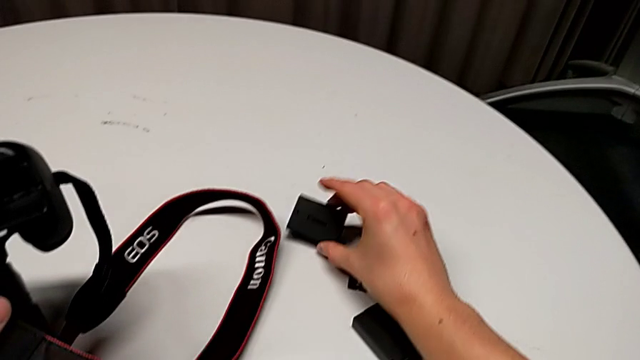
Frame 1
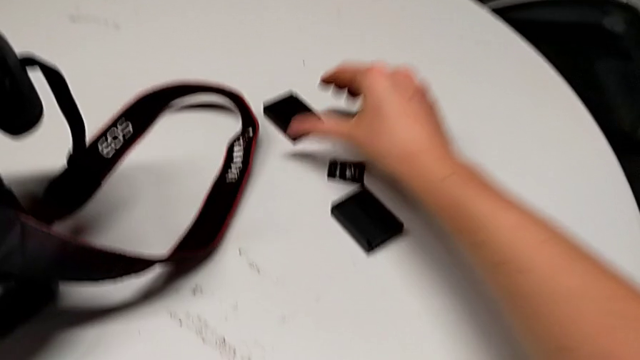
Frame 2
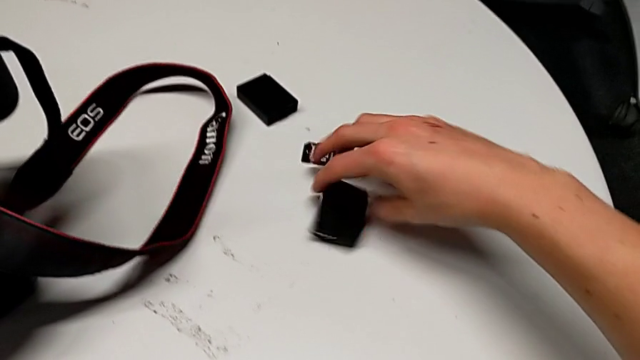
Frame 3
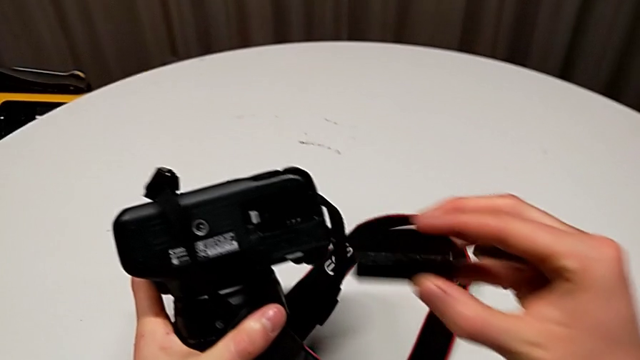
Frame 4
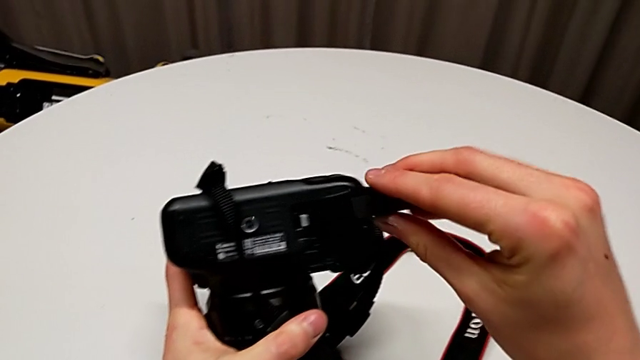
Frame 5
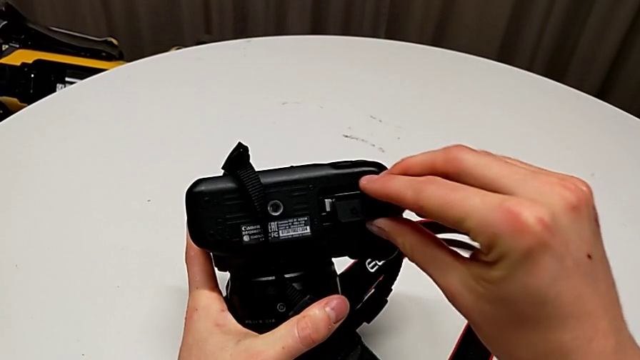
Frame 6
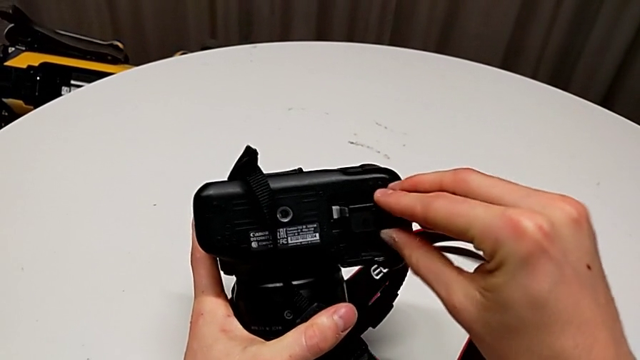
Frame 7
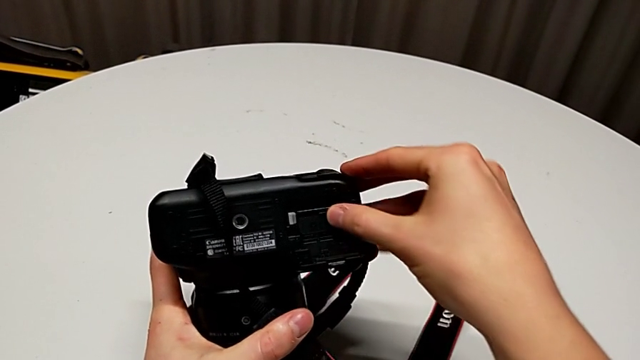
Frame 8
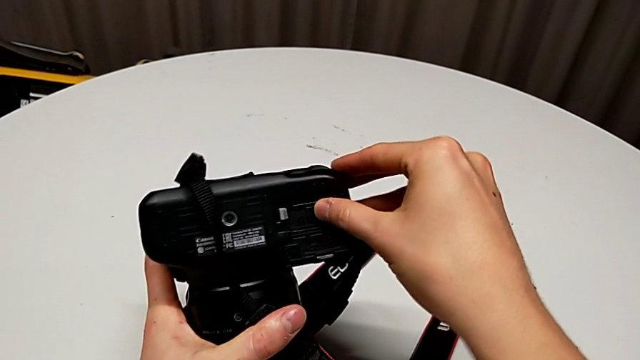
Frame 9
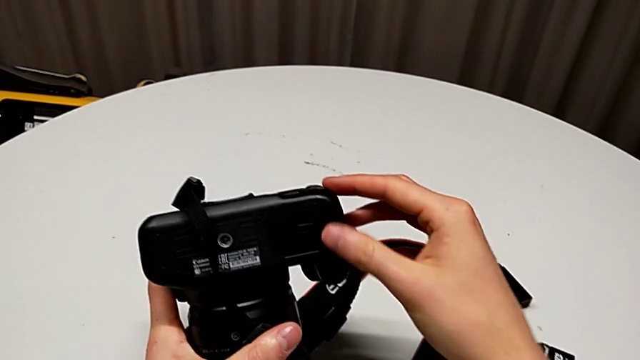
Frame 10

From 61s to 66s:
The camera wearer is changing the battery of their DSLR. They grab the new battery, lift it, insert it and close the battery door.

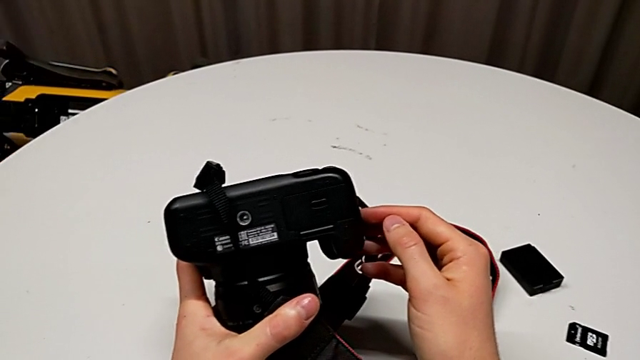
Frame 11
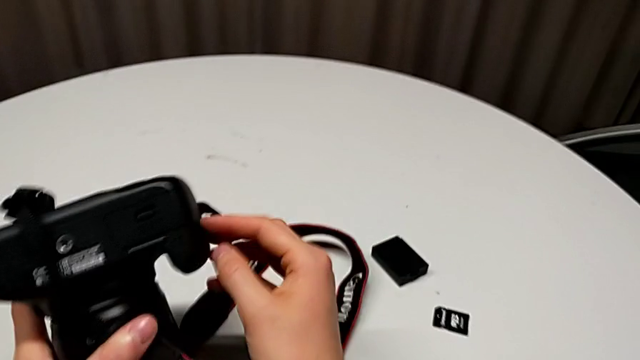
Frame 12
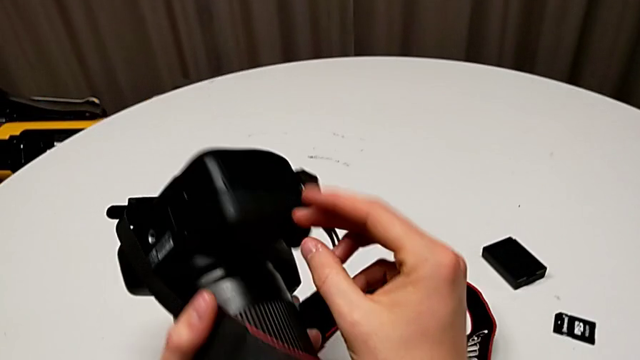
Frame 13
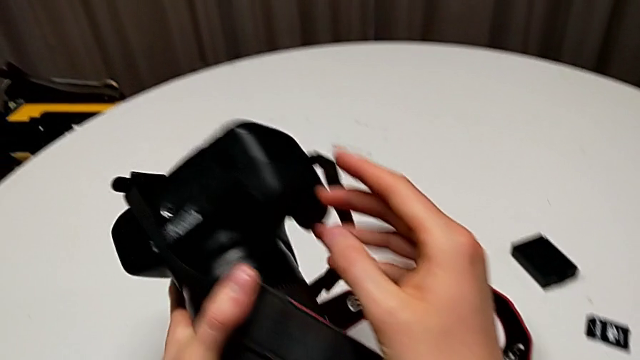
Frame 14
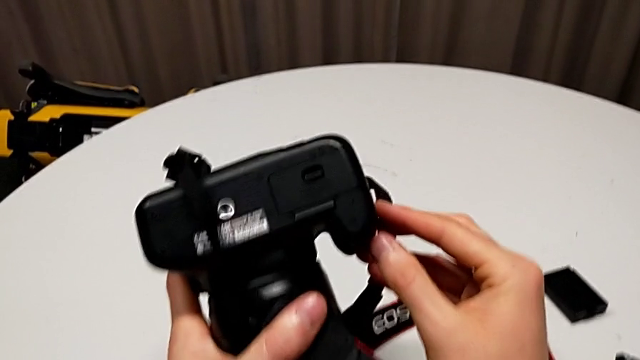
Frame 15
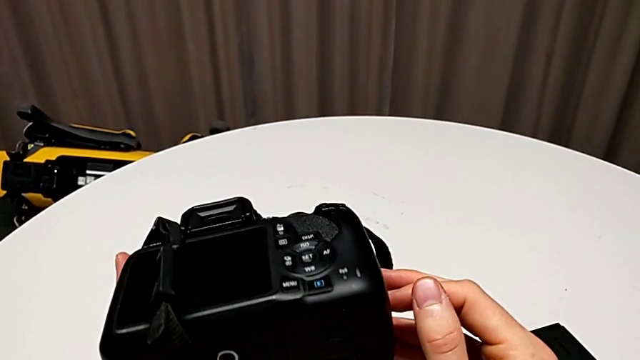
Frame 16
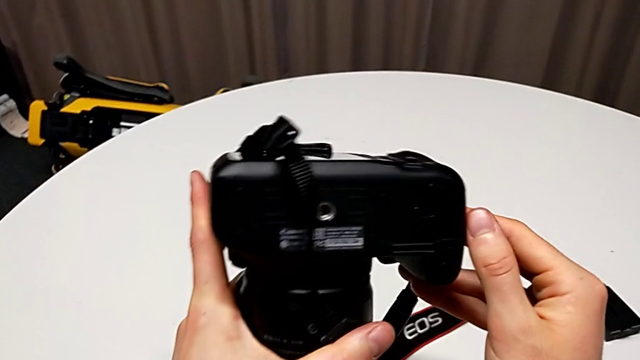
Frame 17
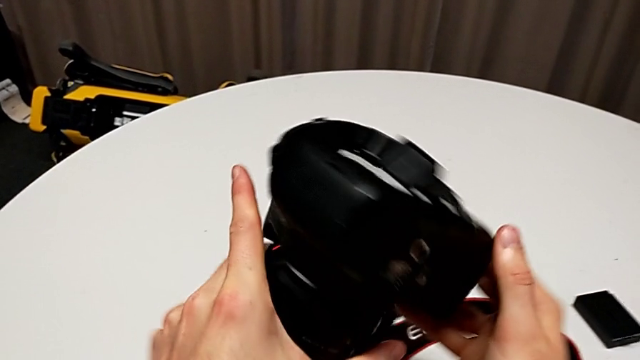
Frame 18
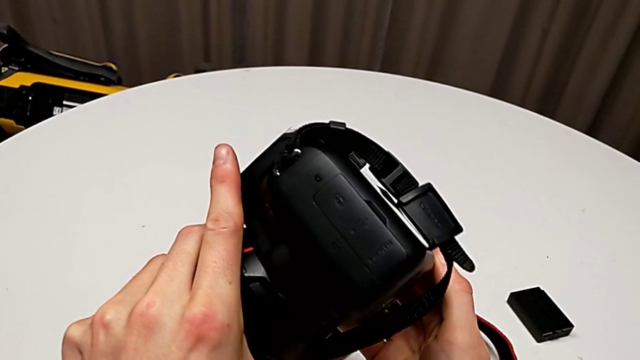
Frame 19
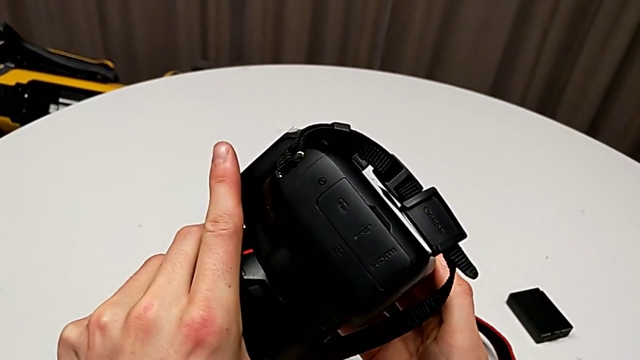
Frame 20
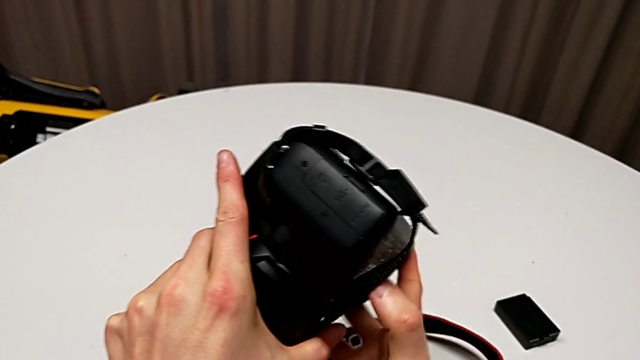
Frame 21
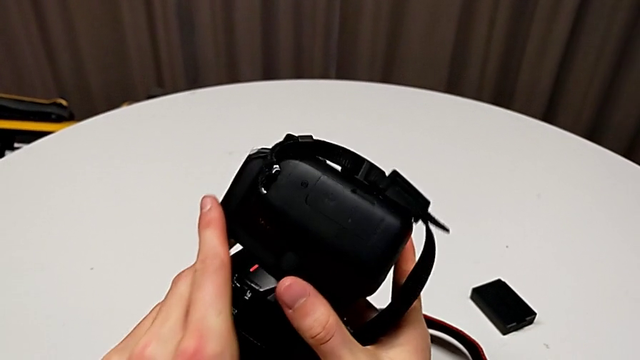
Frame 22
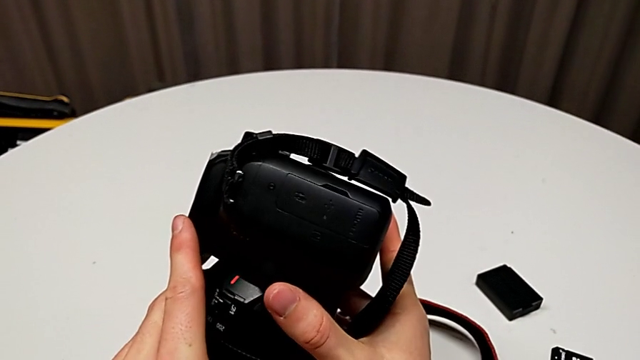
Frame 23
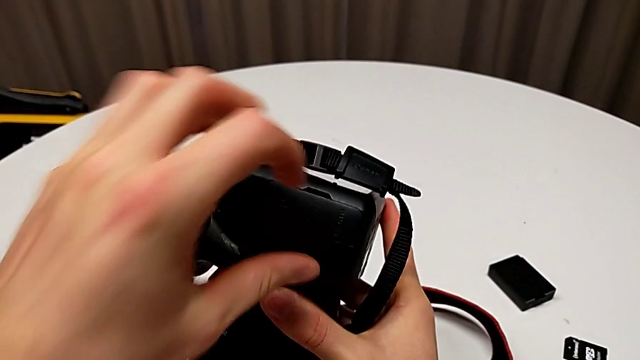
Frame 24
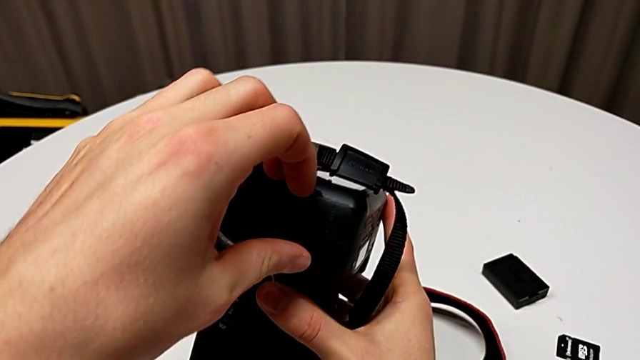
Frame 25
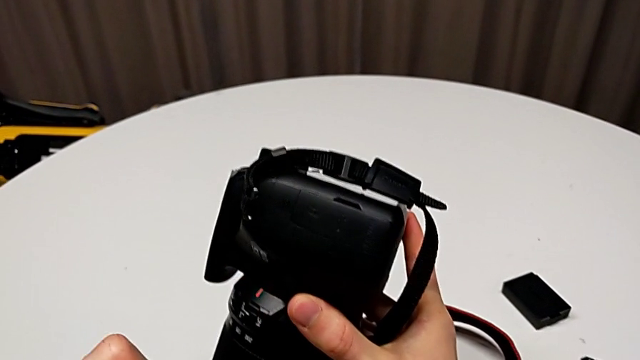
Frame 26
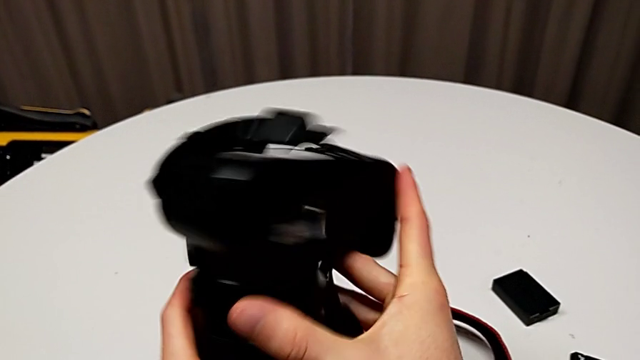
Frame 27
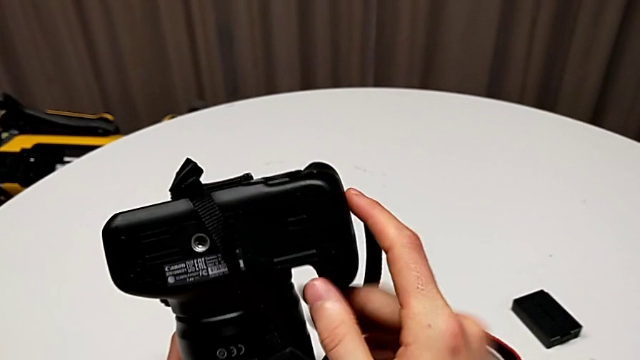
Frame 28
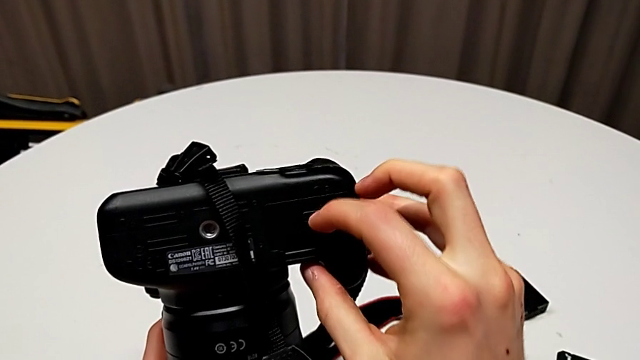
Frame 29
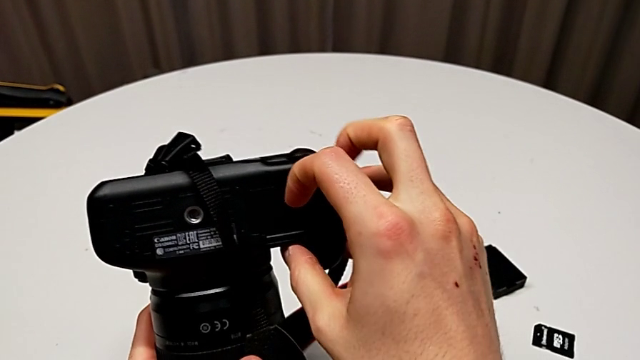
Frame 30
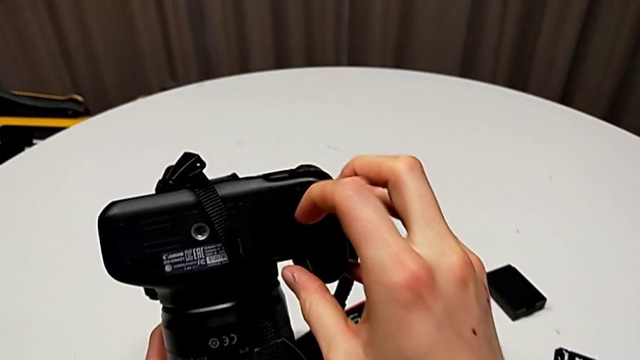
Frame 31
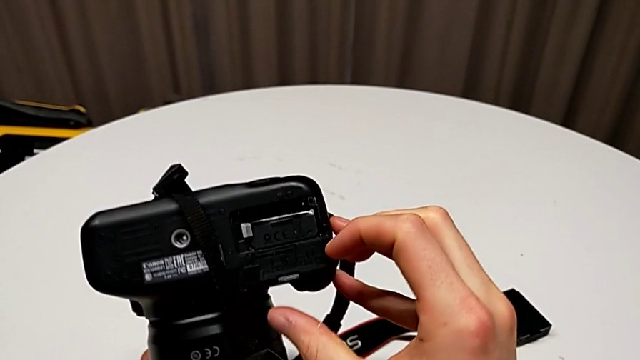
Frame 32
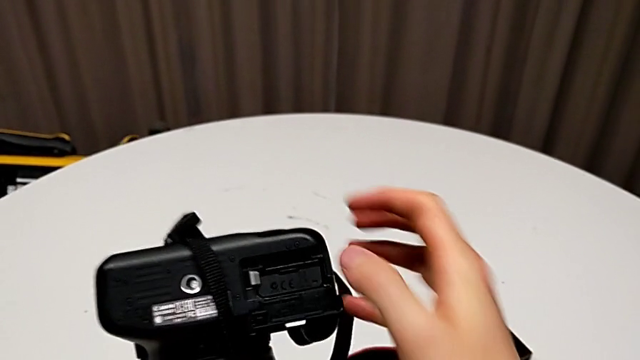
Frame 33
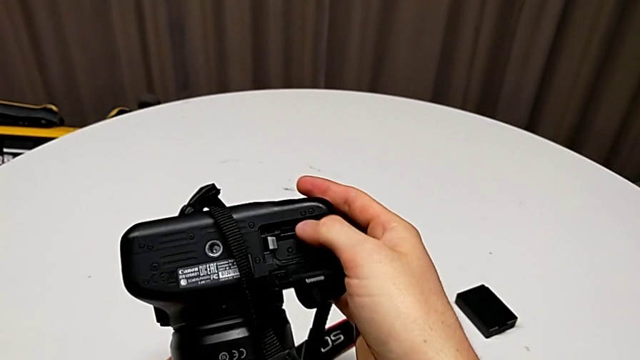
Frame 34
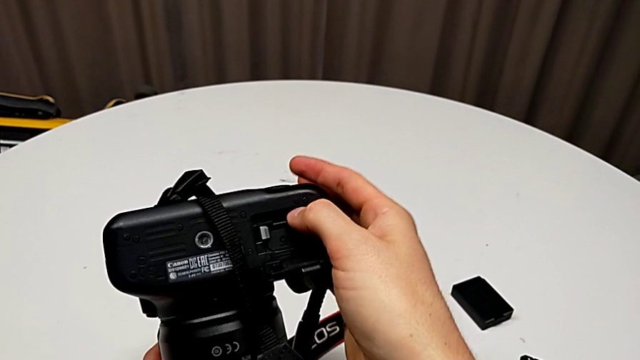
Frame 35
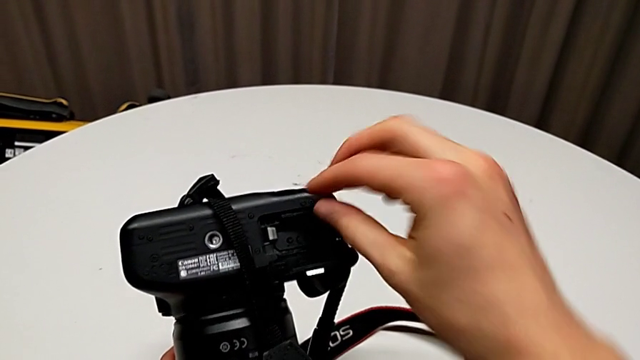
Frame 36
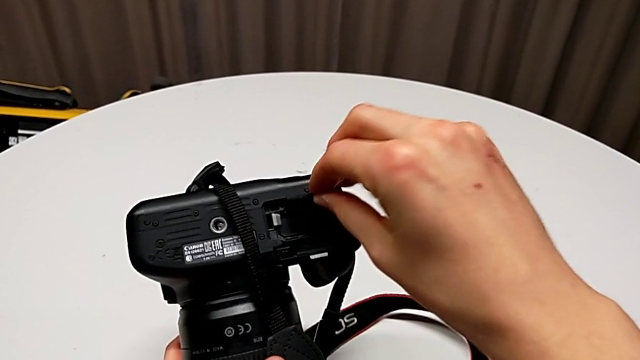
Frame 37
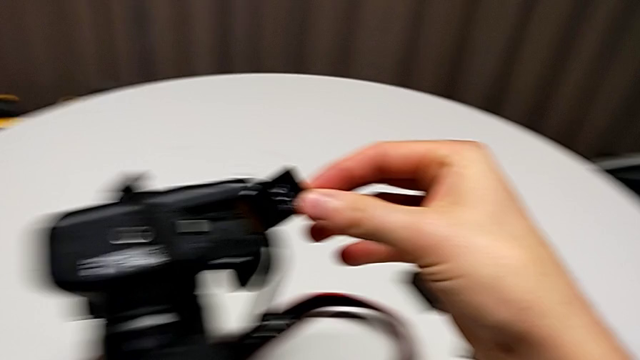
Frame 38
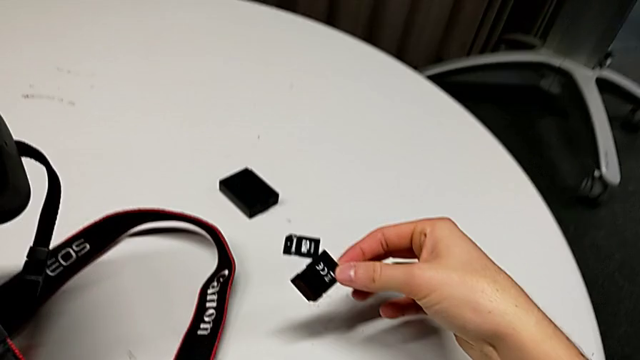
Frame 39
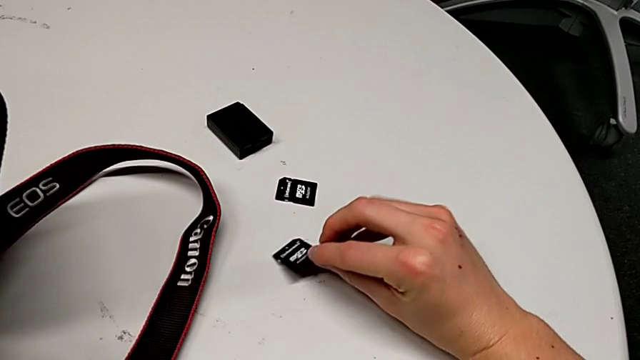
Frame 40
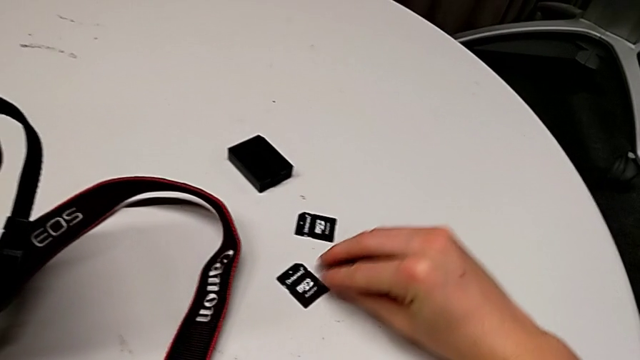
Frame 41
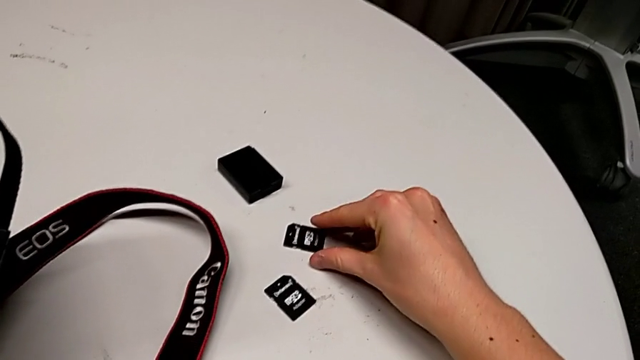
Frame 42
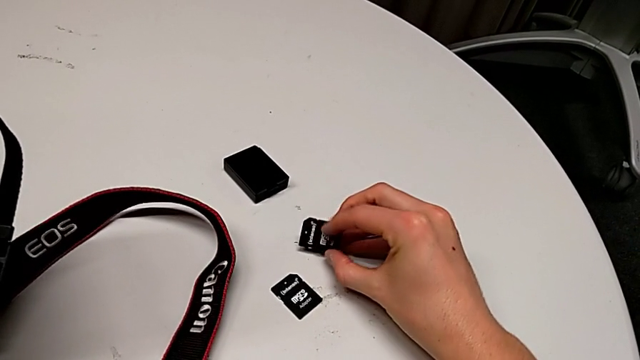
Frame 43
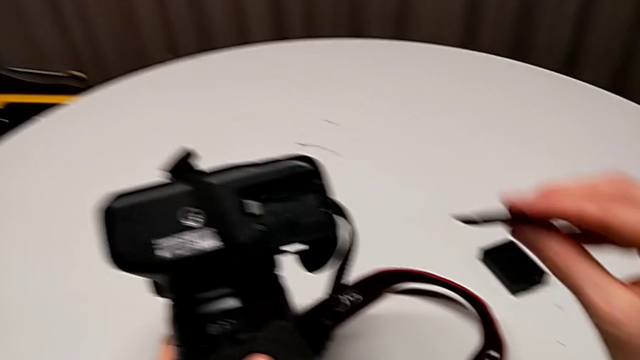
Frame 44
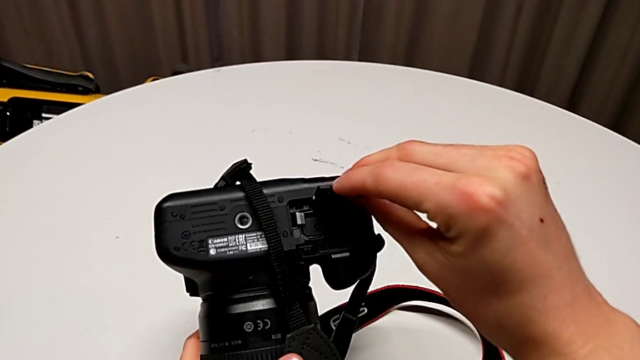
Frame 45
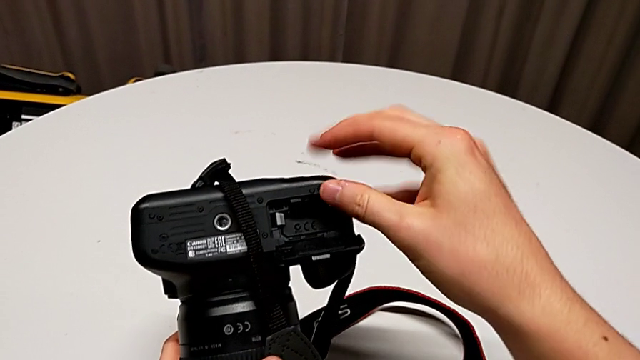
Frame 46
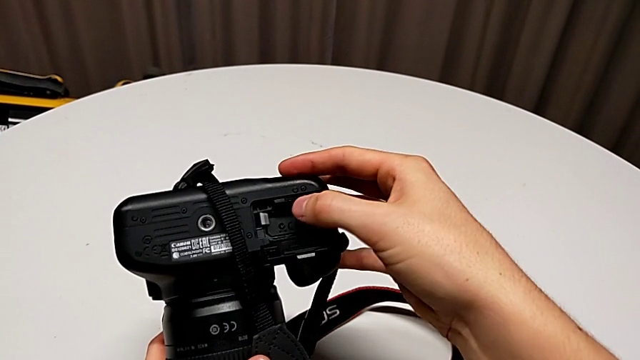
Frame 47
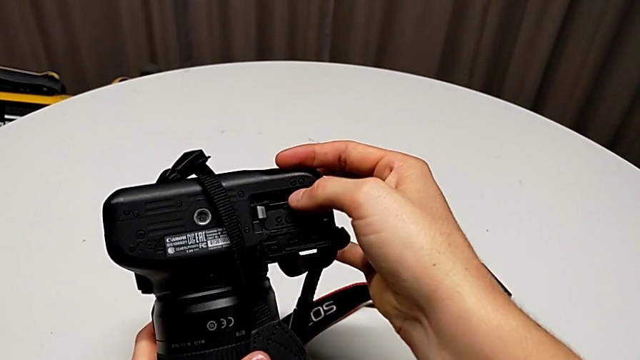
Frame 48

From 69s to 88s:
The camera wearer is changing the SD card in the DSLR. They inspect the black DSLR, wrongly touch the wrong SD slot, rotate the black DSLR, open the battery door, push the old SD card, withdraw the SD card, place the old SD card, grab the new SD card and insert it.
